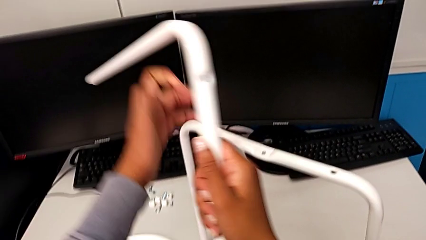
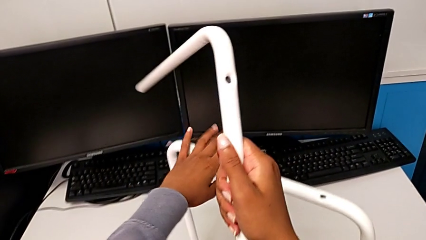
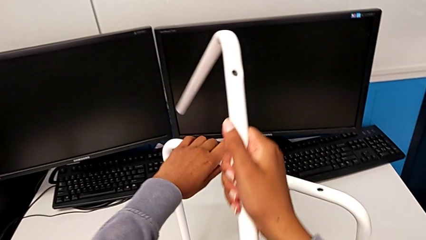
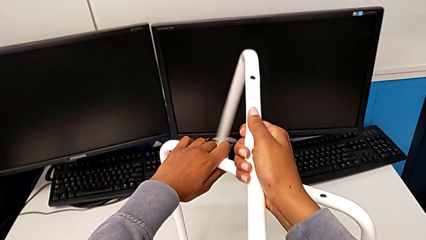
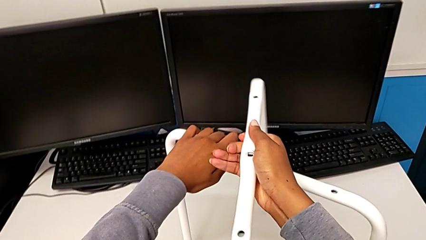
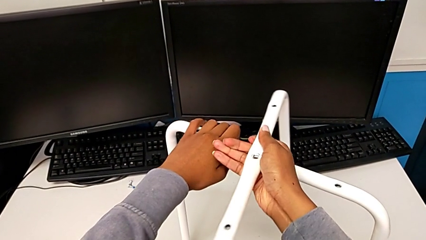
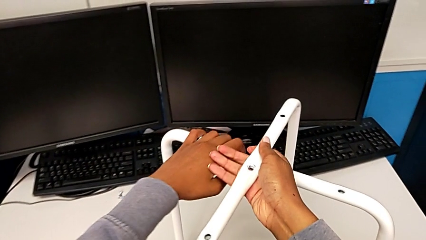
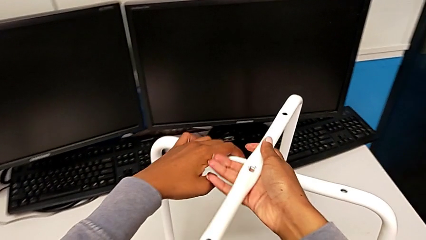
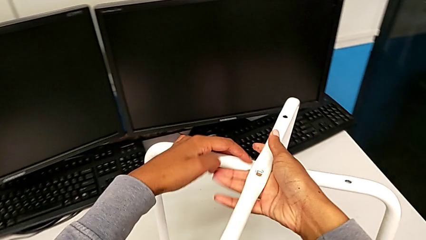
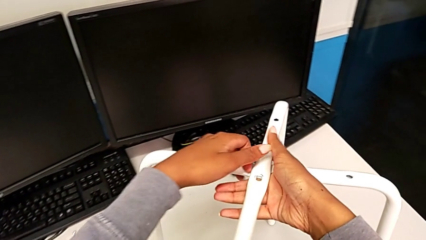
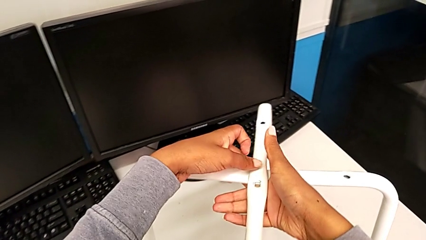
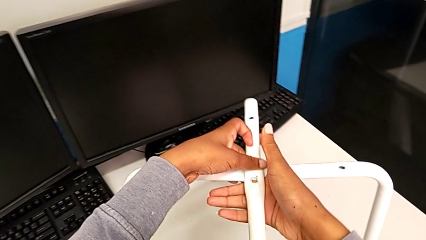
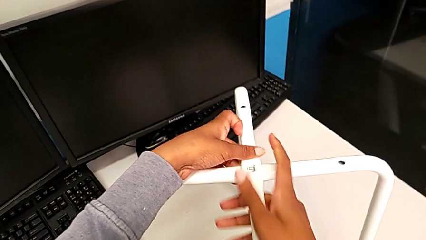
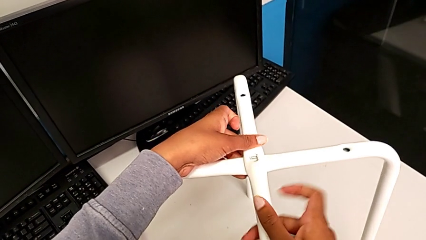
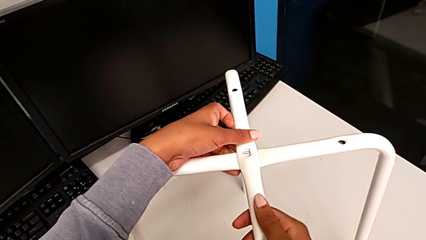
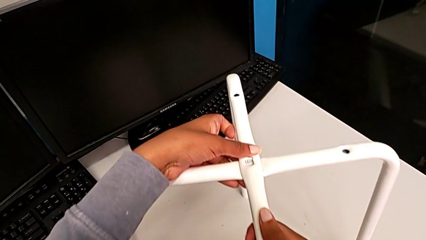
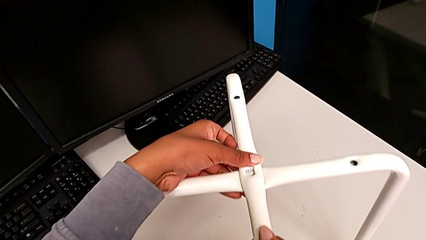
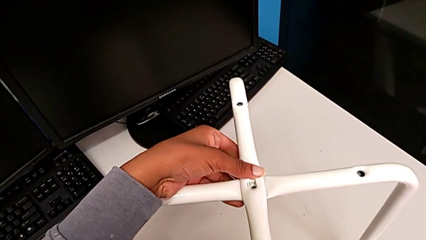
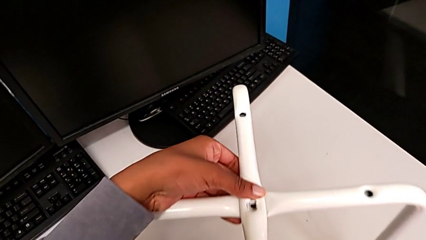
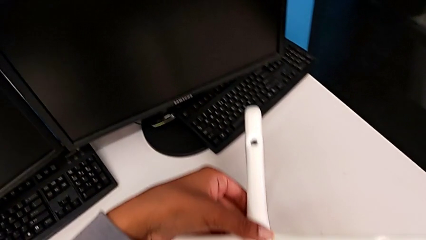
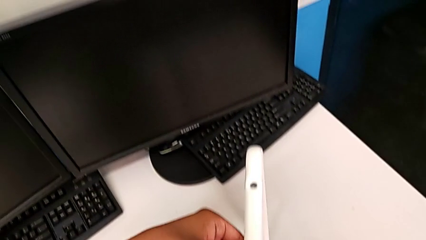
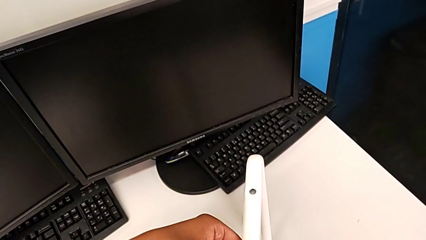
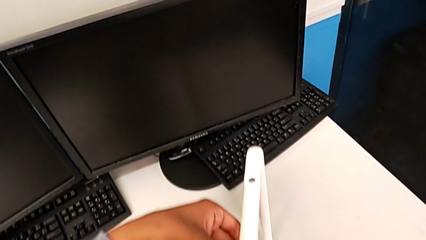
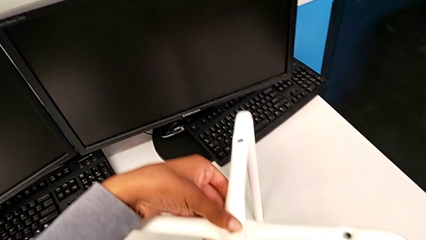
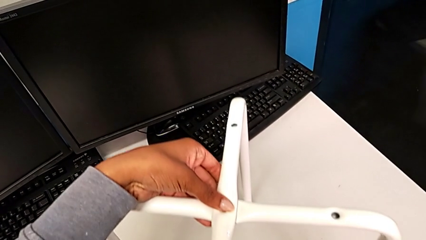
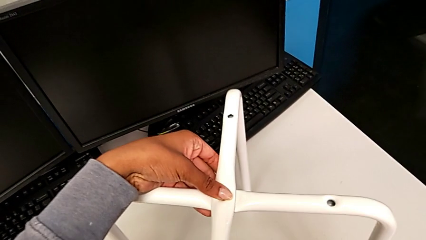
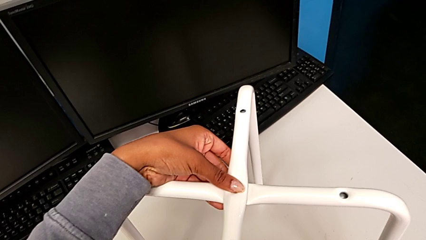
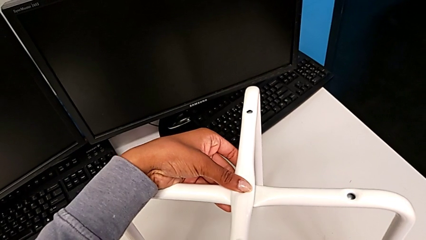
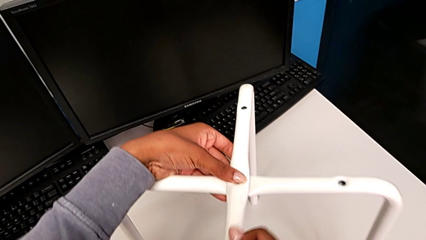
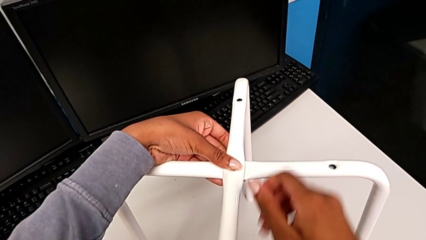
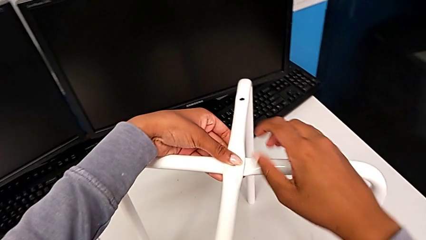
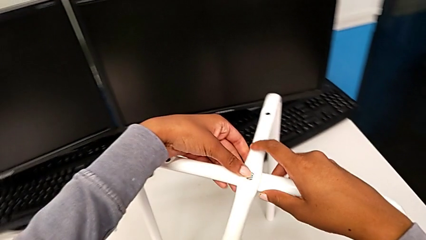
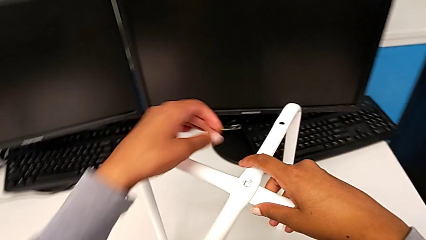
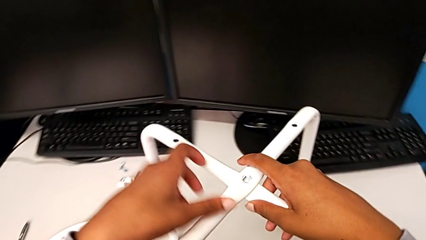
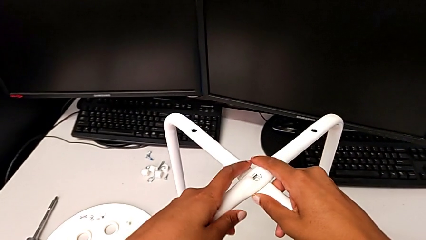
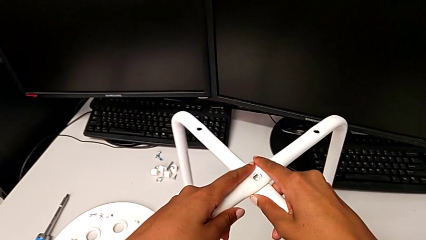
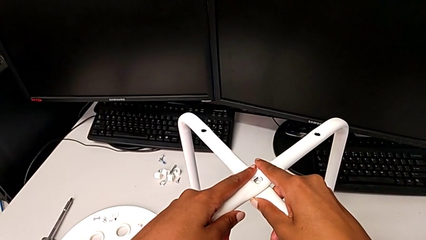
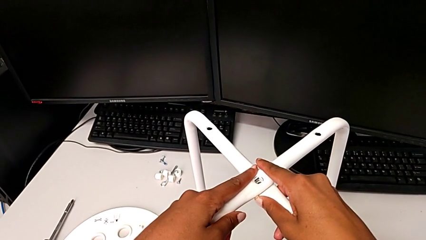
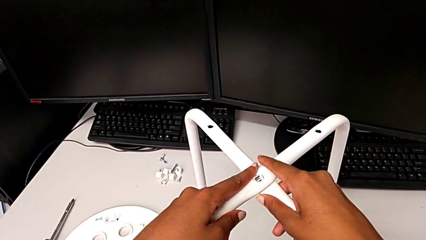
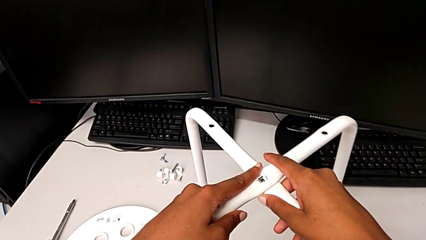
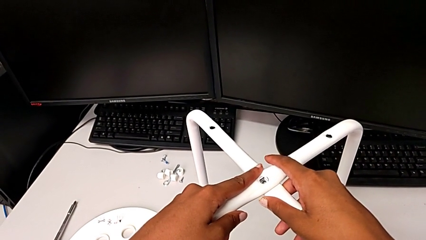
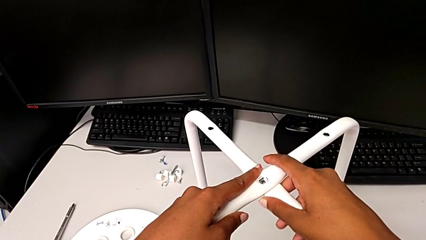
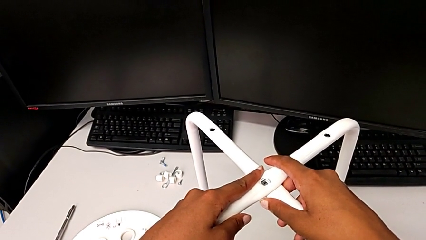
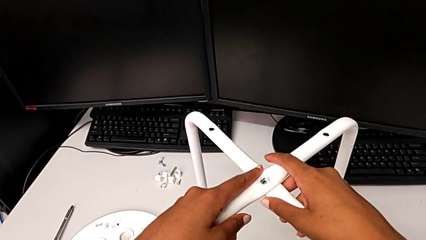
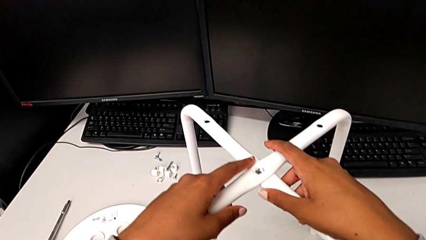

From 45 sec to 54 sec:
The camera wearer is assembling the legs of the stool. They align the leg.

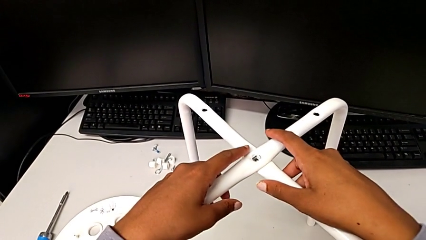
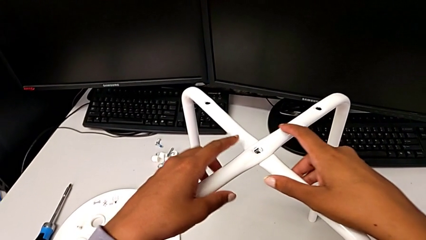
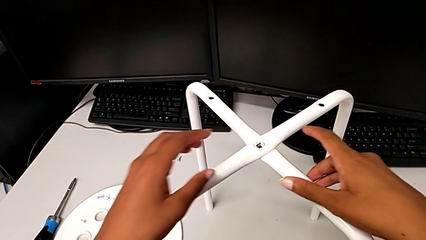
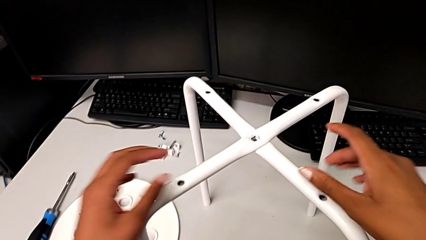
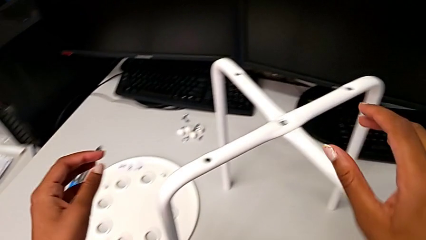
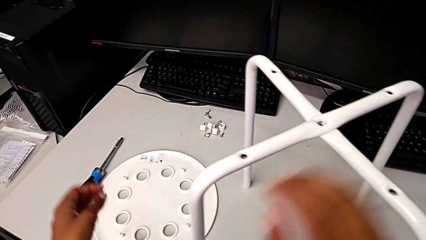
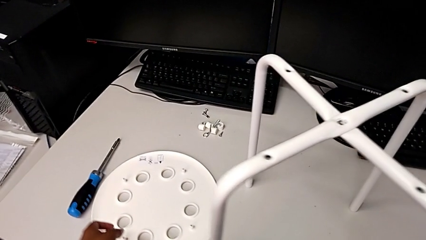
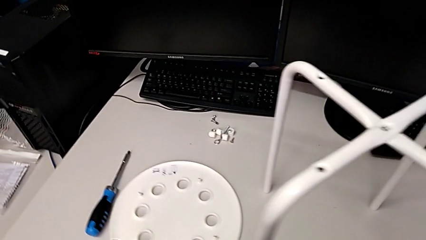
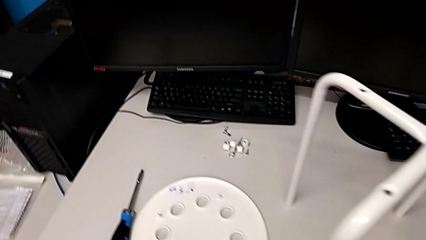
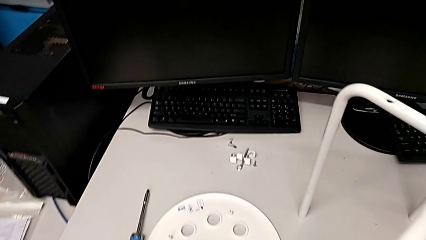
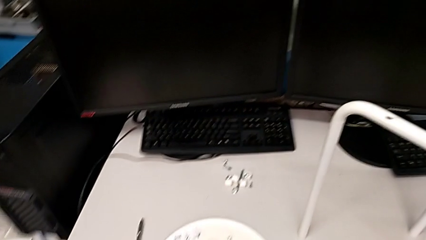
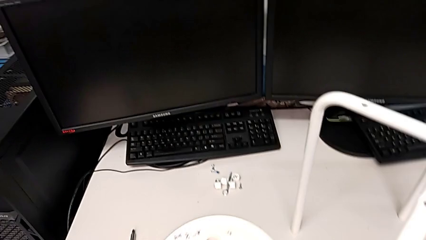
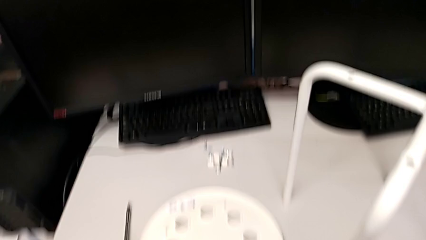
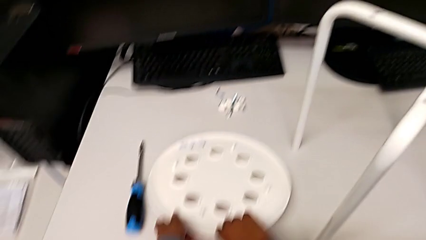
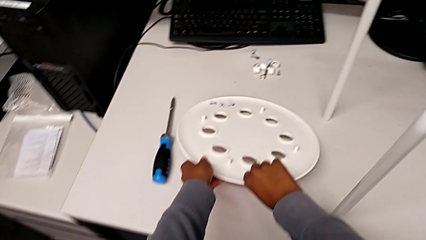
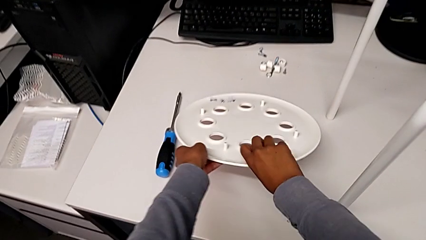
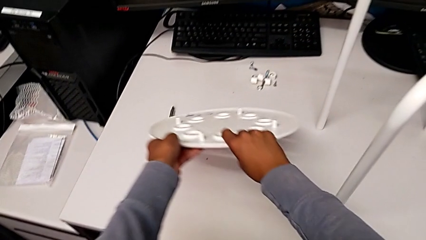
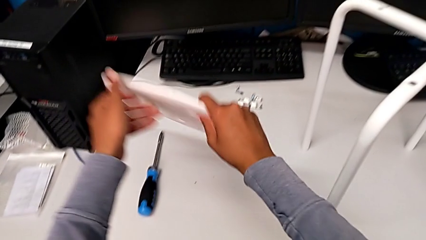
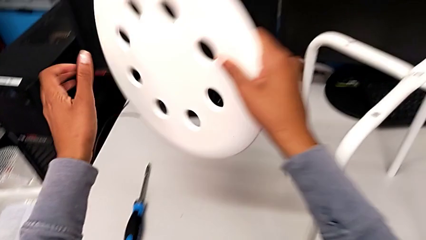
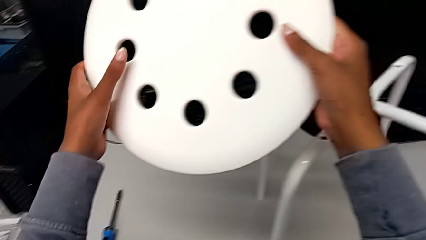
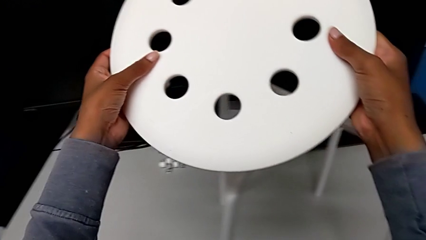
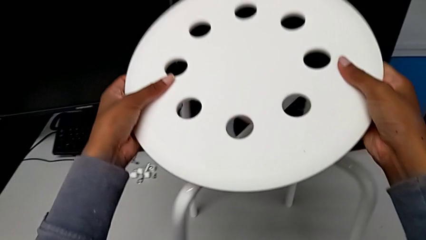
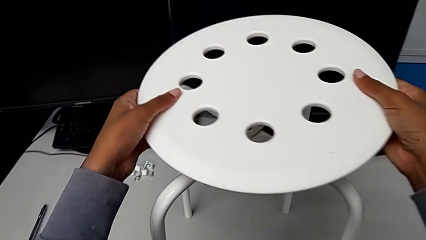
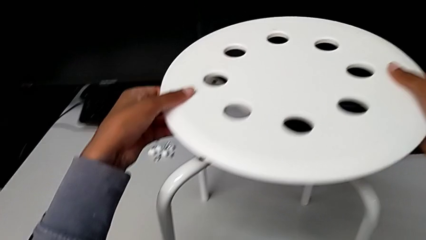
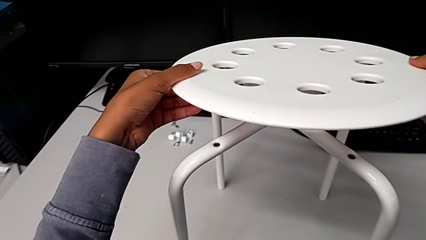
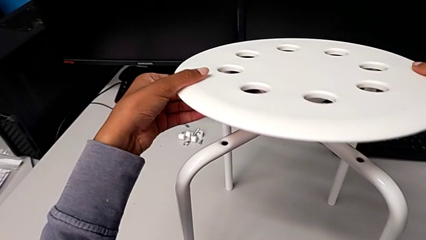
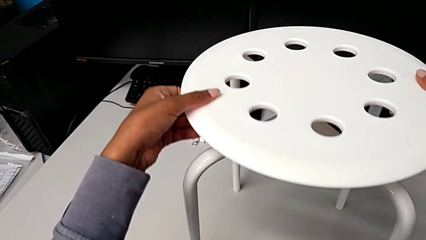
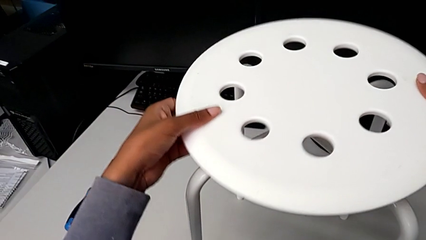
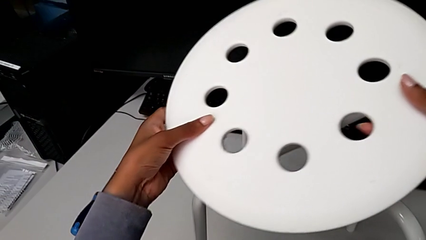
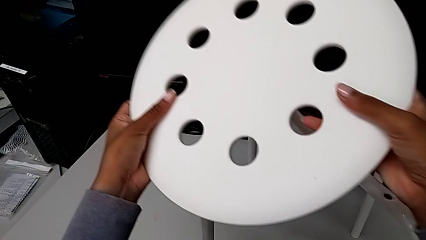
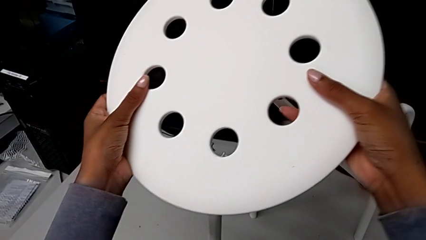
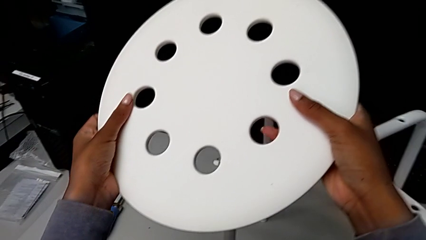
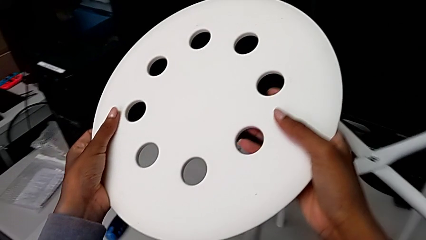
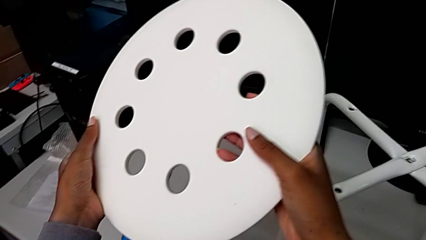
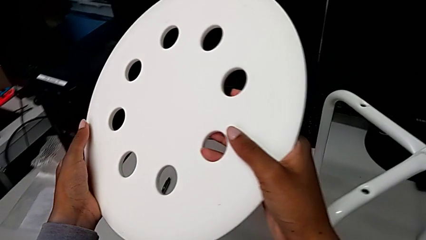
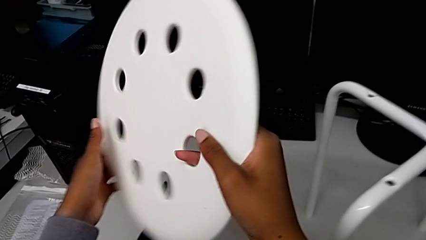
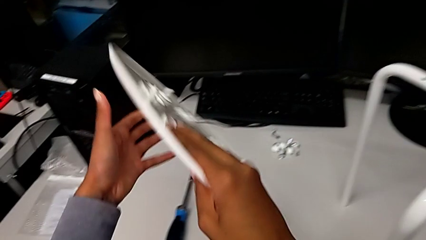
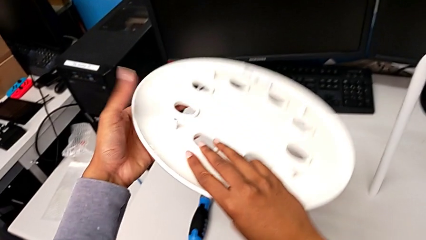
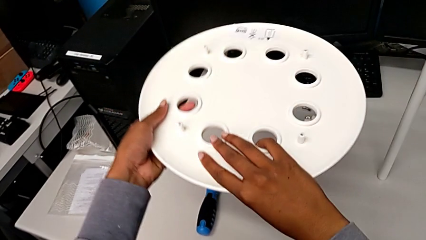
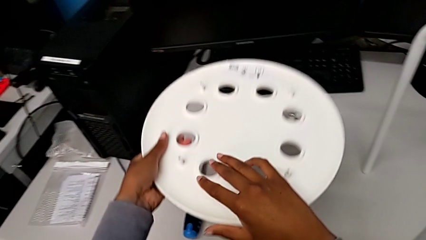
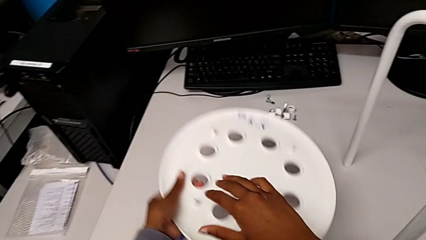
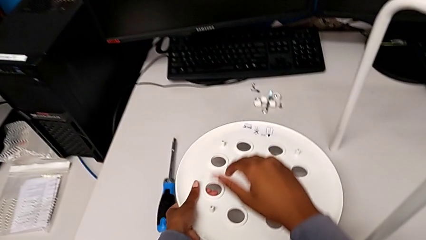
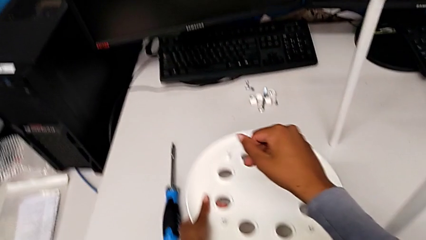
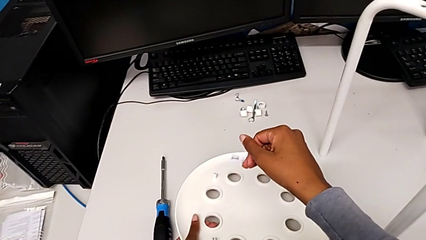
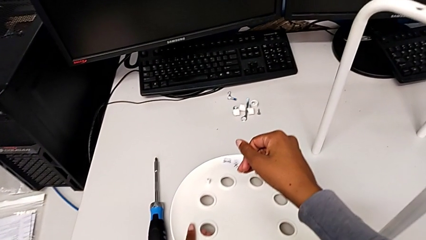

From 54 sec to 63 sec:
The camera wearer is screwing the middle hex nut onto the legs. They wrongly grab, lift and hold the seat, rotate it and place it.
